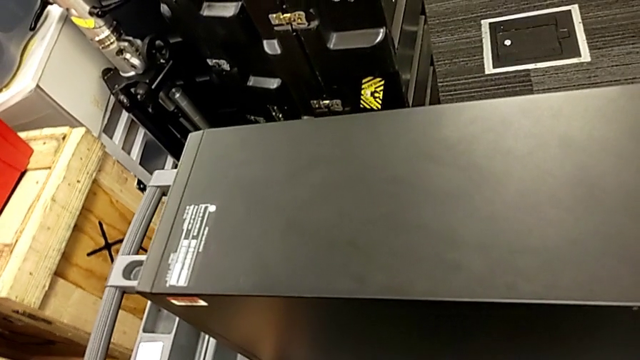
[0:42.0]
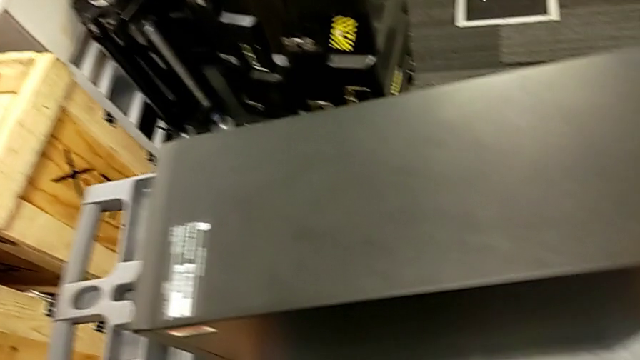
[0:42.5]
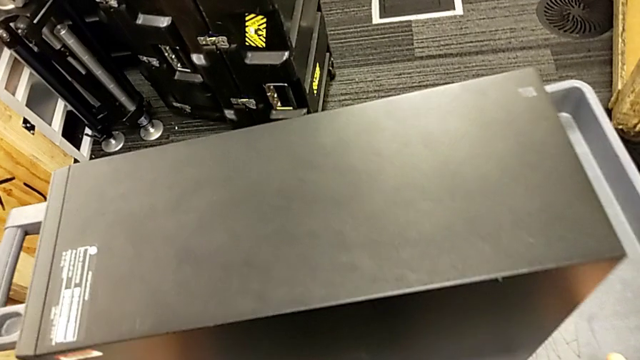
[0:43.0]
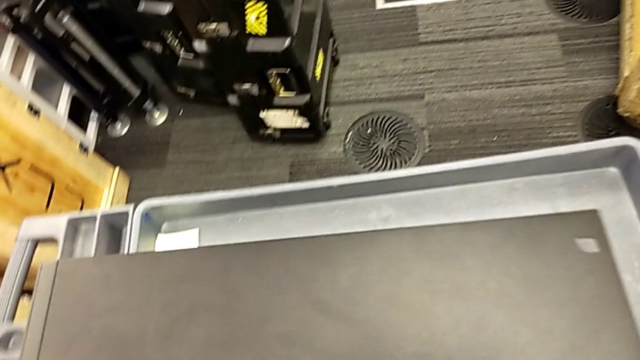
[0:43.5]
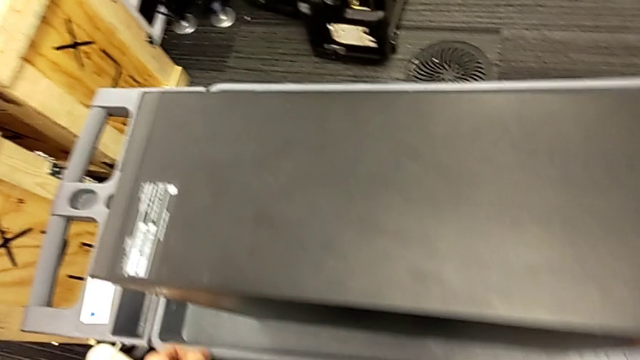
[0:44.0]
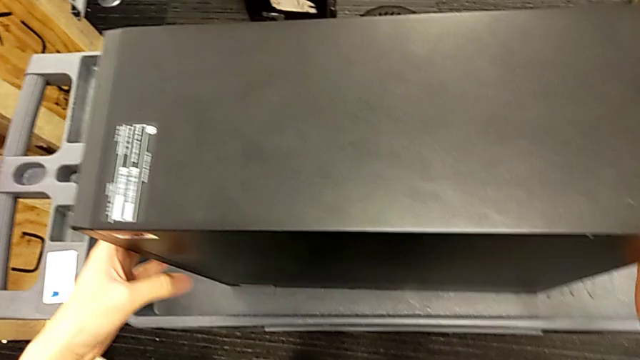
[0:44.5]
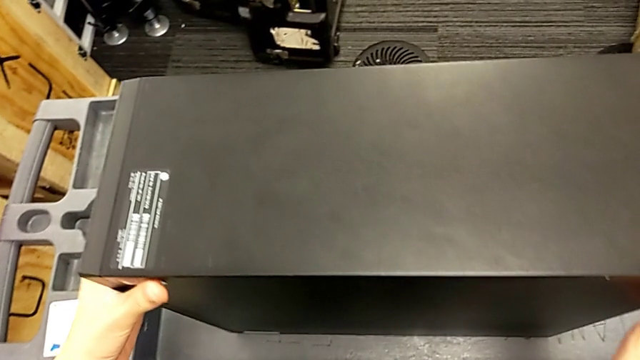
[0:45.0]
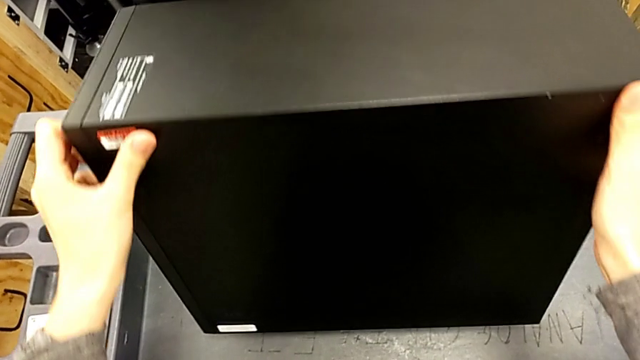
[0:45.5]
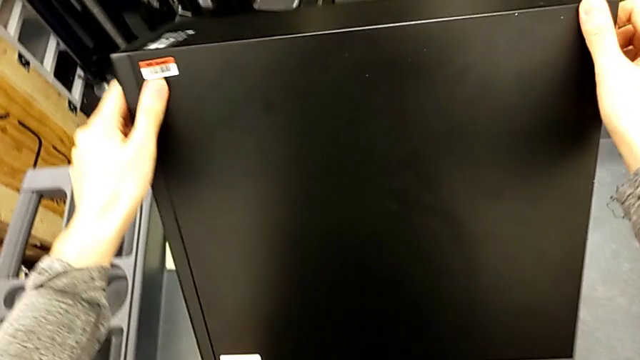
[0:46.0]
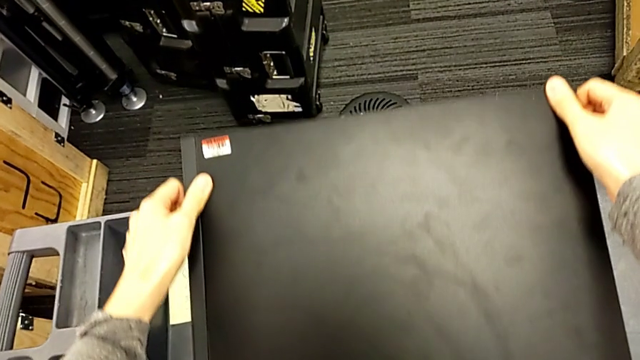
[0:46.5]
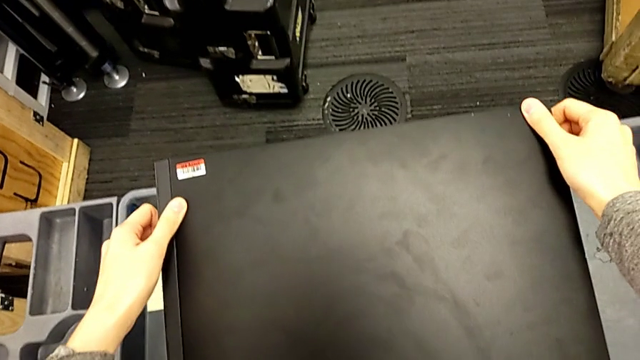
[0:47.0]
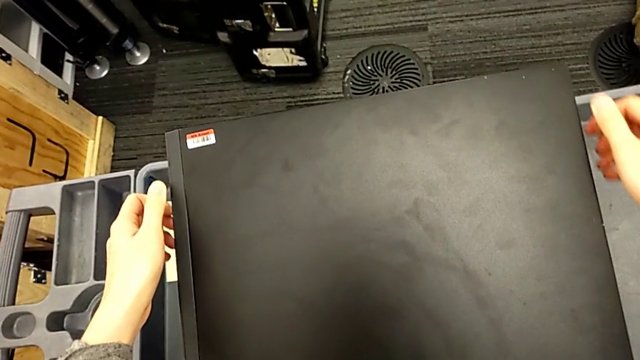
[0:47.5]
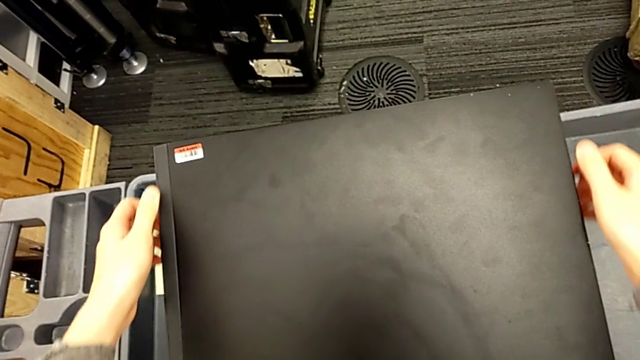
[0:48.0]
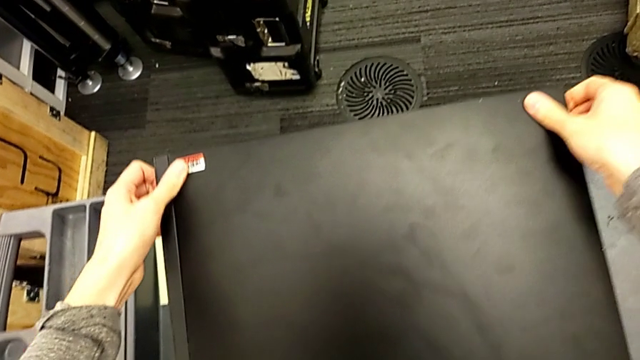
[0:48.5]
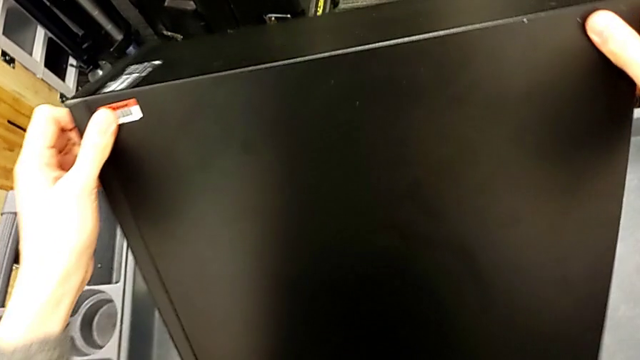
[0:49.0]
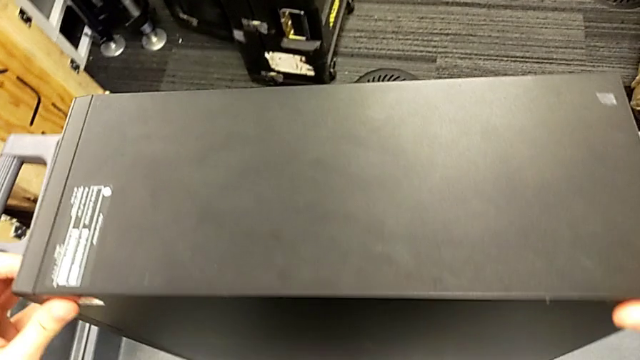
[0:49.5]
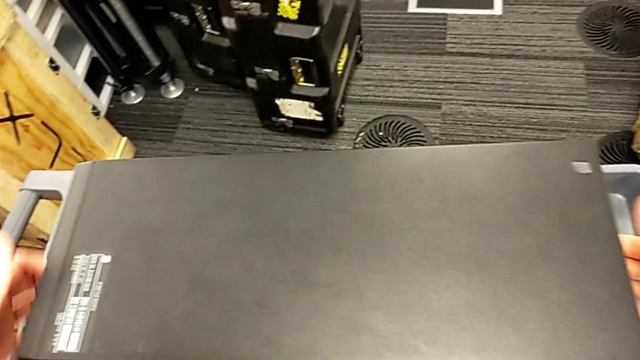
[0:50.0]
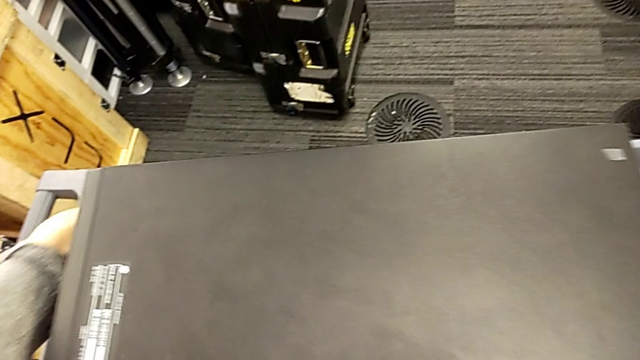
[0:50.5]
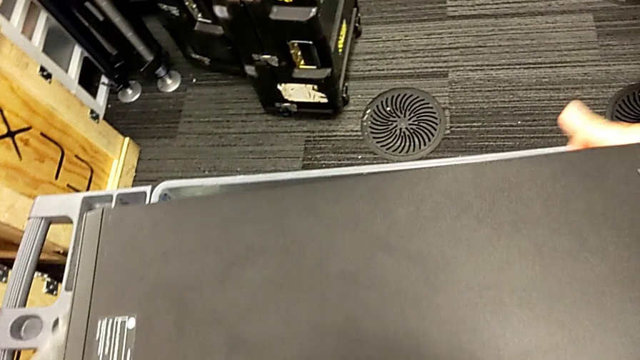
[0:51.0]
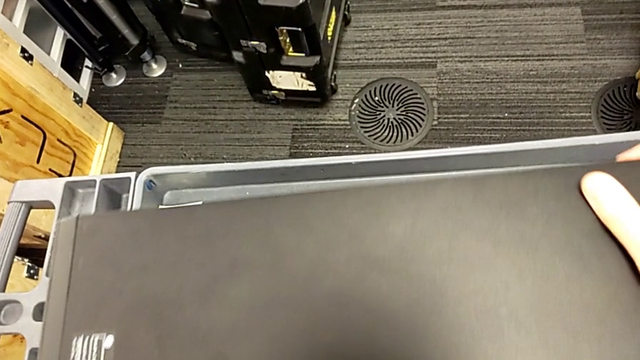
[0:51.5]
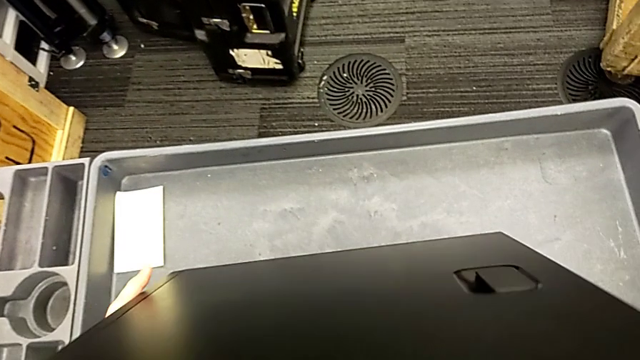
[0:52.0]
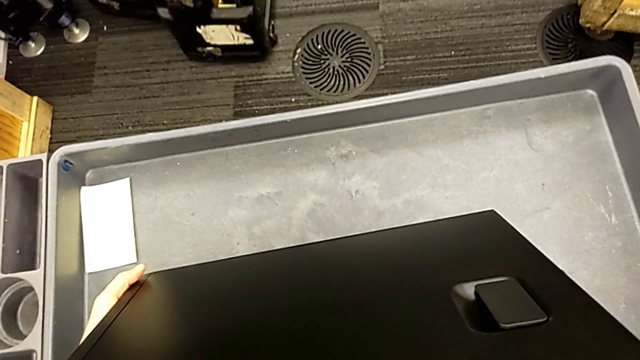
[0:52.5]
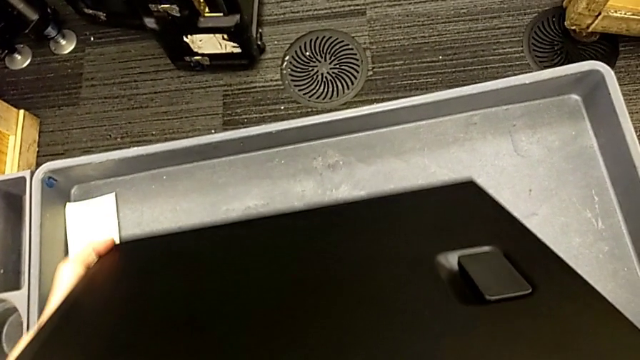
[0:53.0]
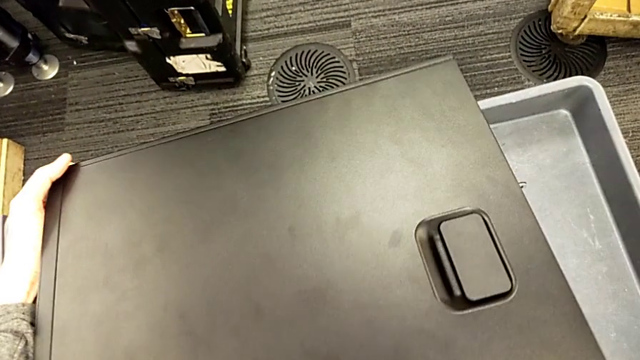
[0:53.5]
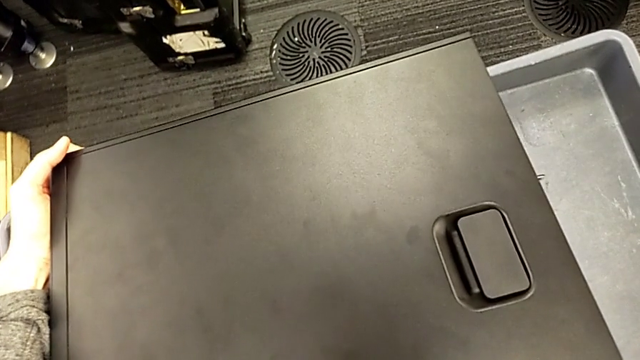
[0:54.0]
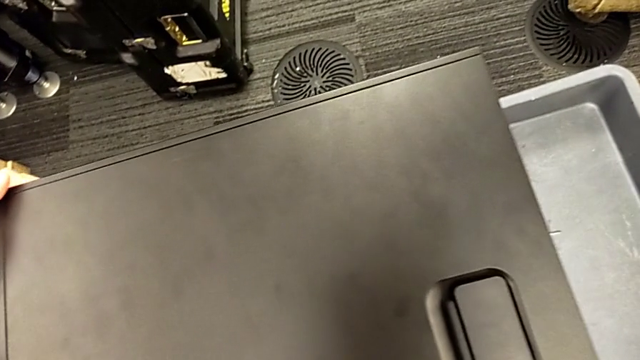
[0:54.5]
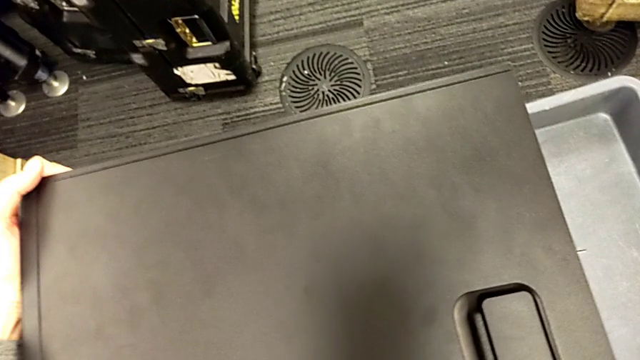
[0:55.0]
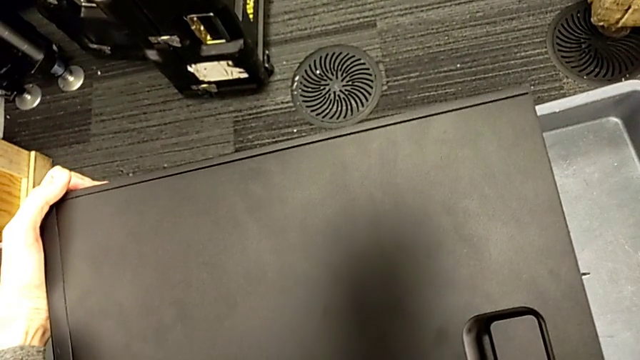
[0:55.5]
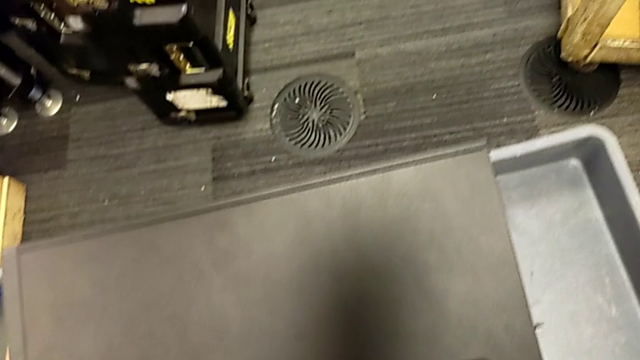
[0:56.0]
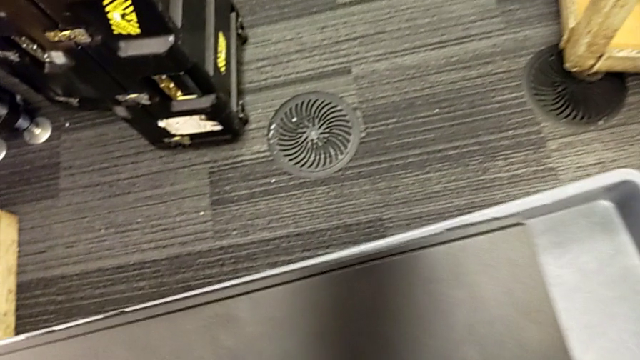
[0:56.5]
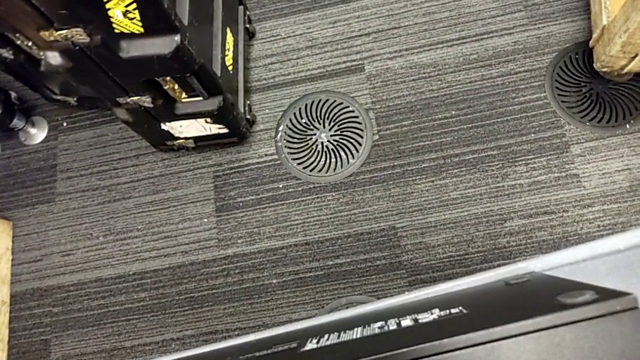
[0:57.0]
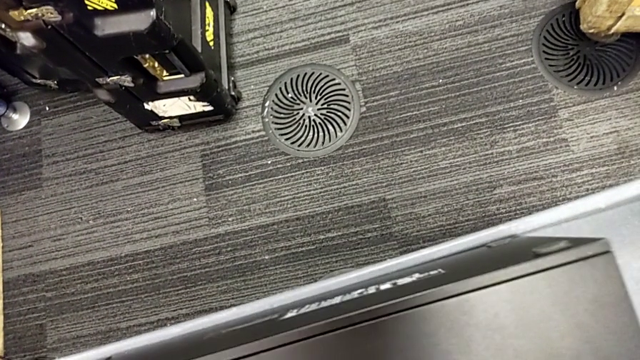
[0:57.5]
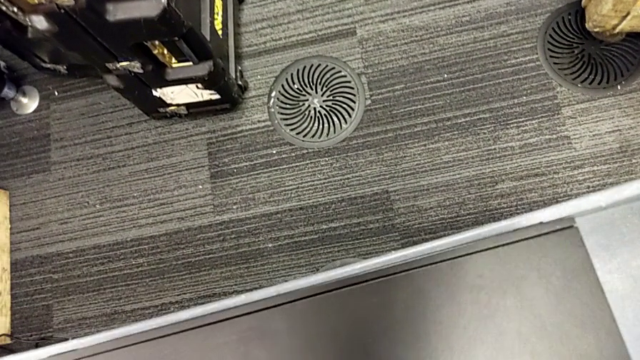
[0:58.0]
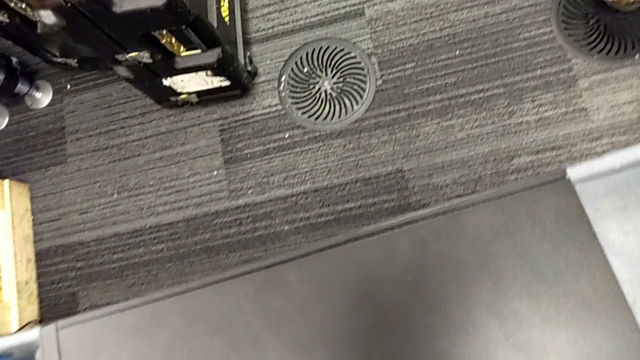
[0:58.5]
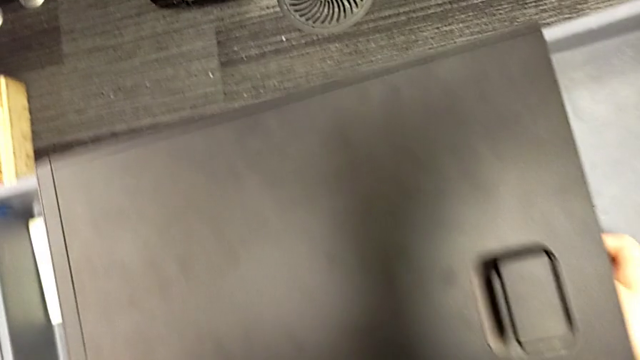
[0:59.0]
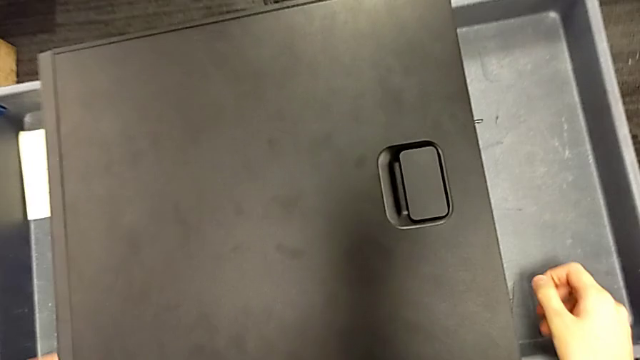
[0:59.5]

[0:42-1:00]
The camera wearer is putting the computer tower on the table. They keep placing the black computer tower, place it twice, lift the rectangular computer tower and place the black computer tower.

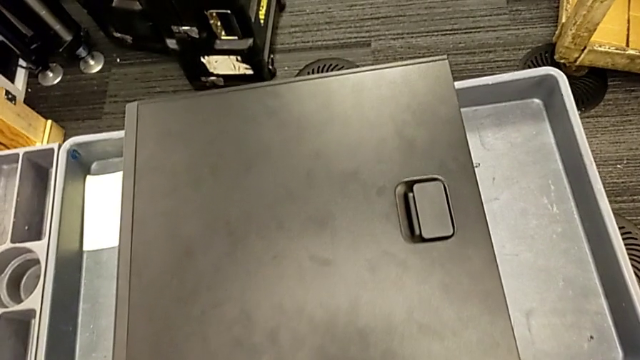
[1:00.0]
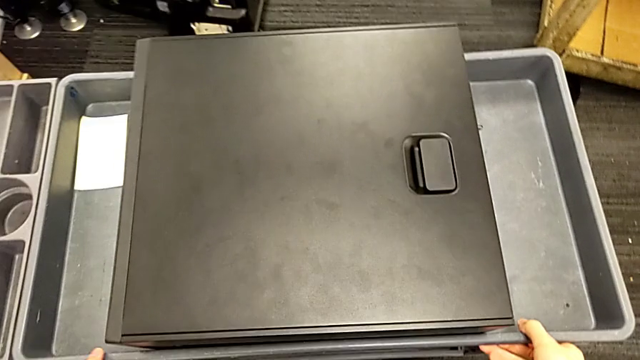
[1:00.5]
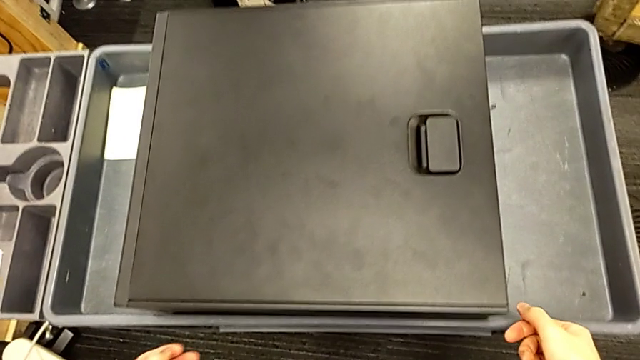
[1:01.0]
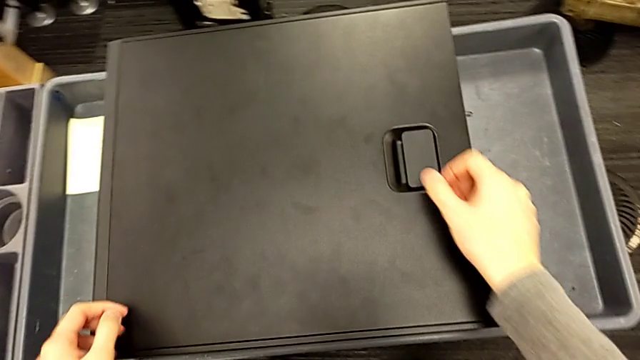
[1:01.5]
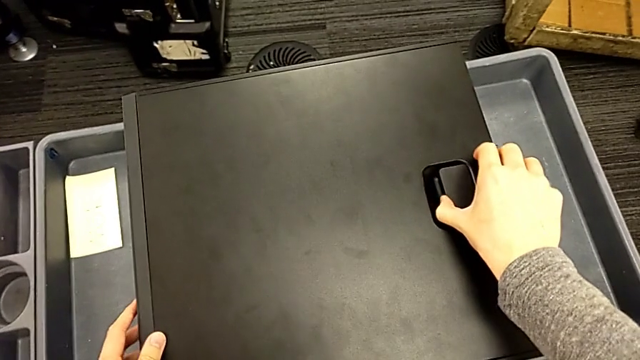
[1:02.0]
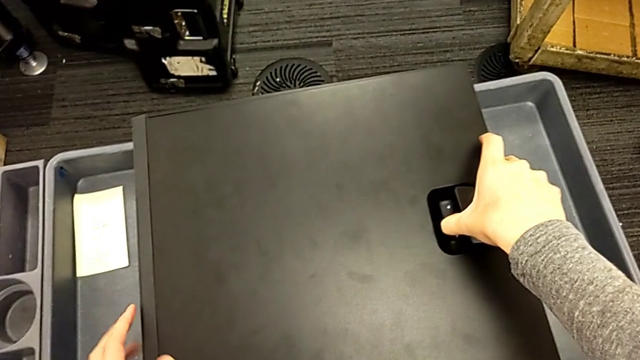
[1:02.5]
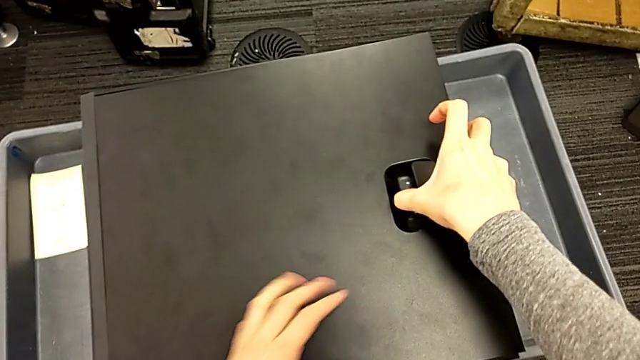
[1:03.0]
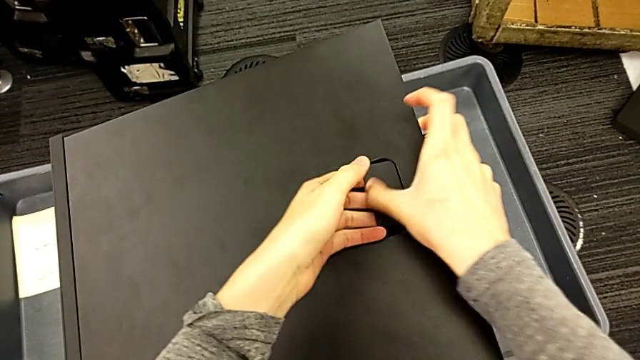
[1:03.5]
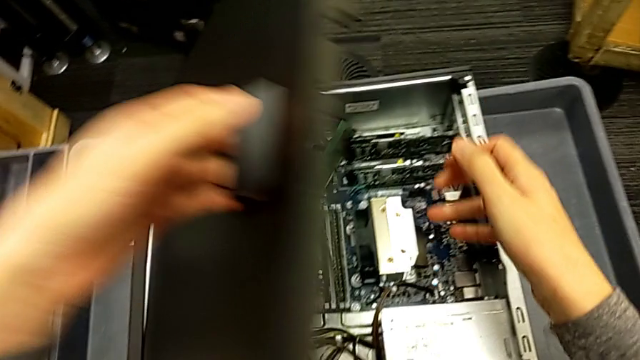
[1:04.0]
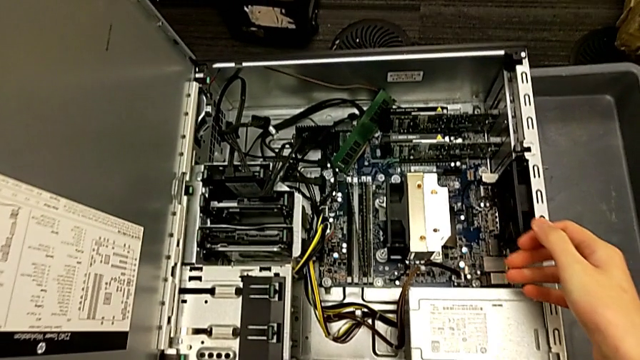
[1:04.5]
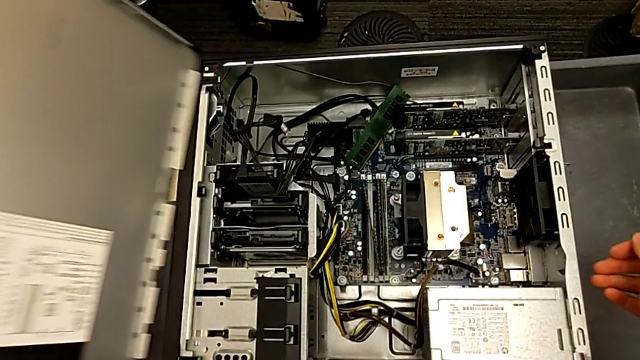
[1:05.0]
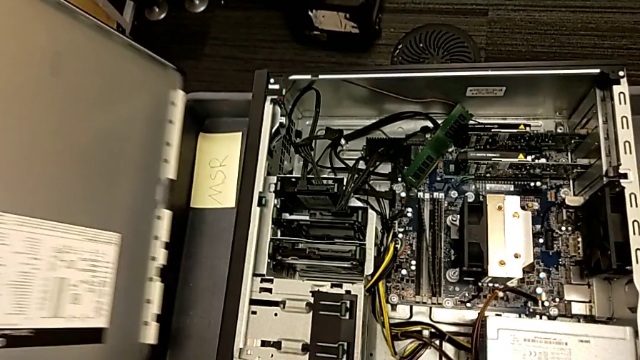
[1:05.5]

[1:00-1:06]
The camera wearer is opening the computer tower. They open the black computer tower and begin to place the black cover.
